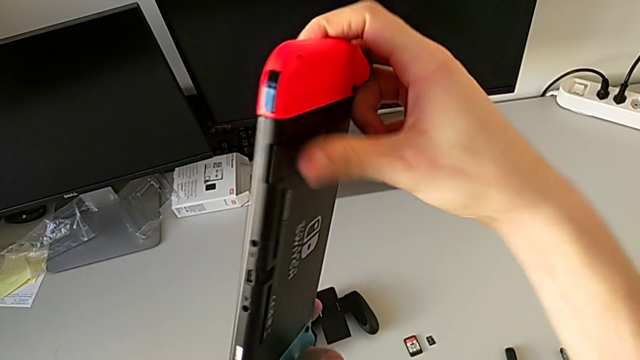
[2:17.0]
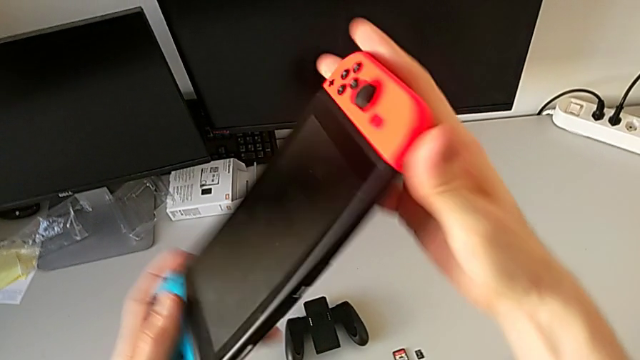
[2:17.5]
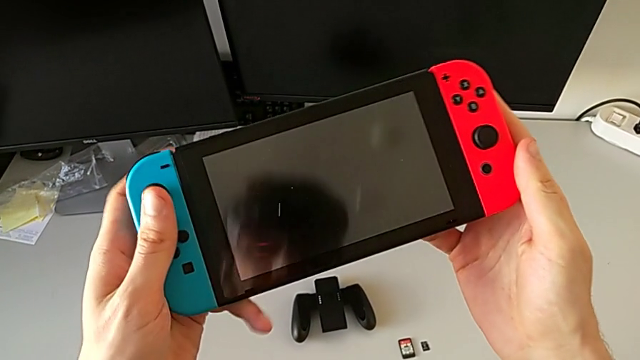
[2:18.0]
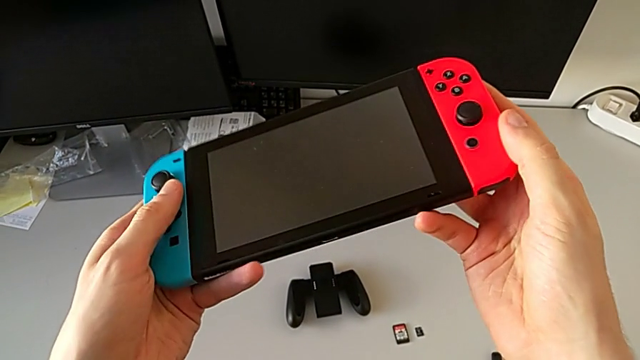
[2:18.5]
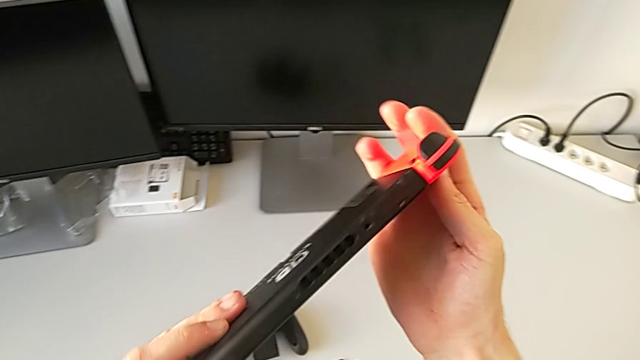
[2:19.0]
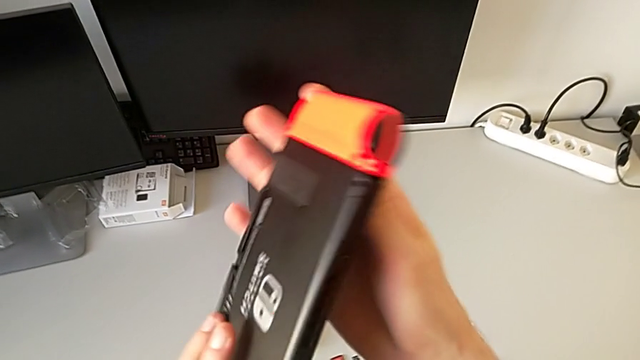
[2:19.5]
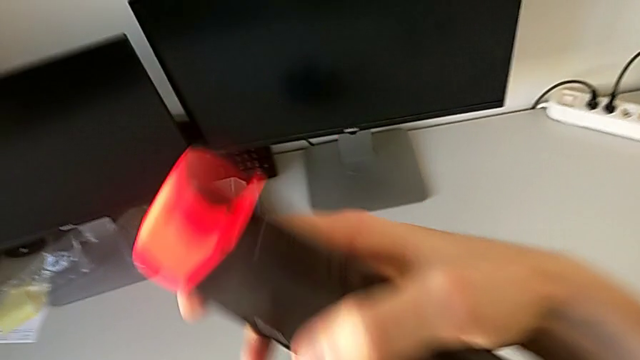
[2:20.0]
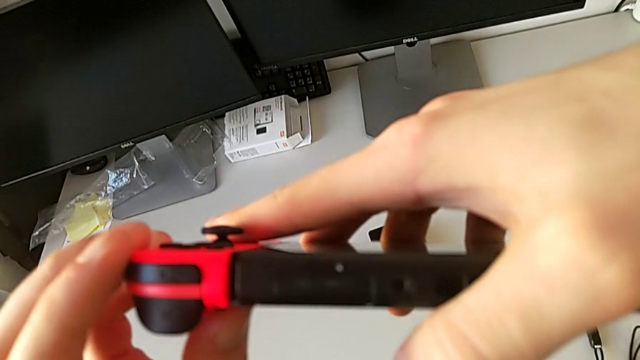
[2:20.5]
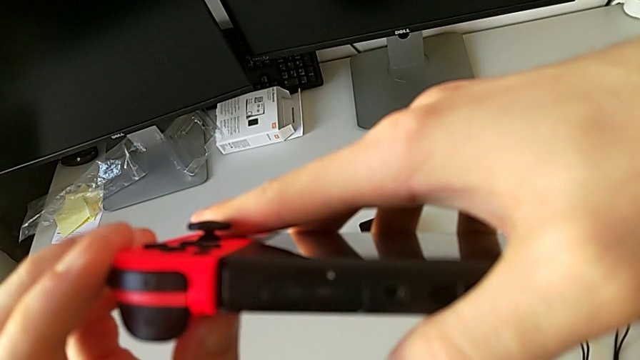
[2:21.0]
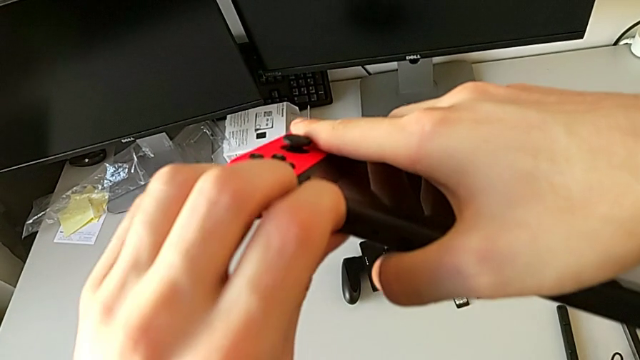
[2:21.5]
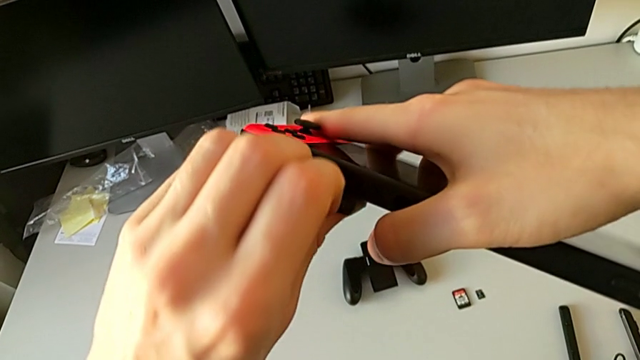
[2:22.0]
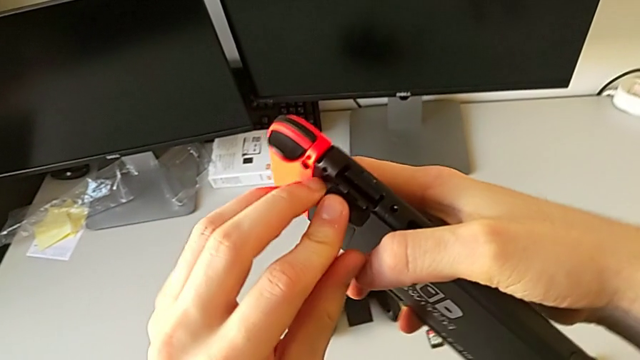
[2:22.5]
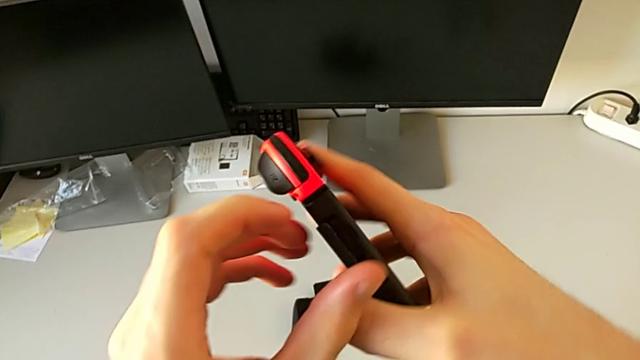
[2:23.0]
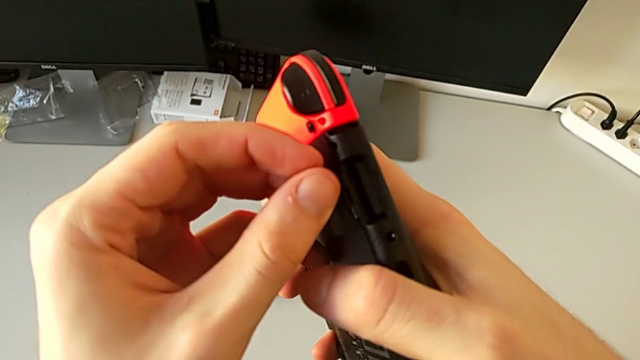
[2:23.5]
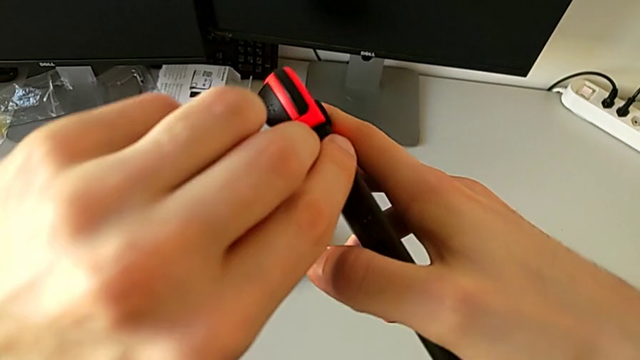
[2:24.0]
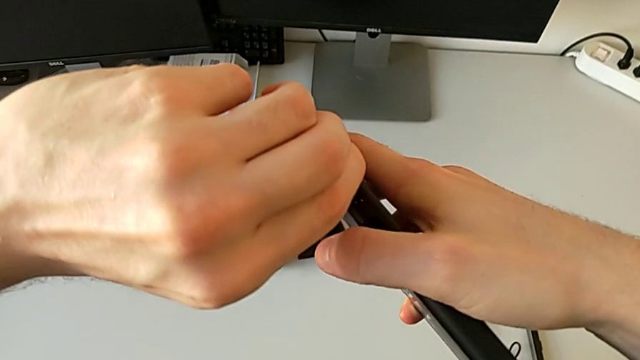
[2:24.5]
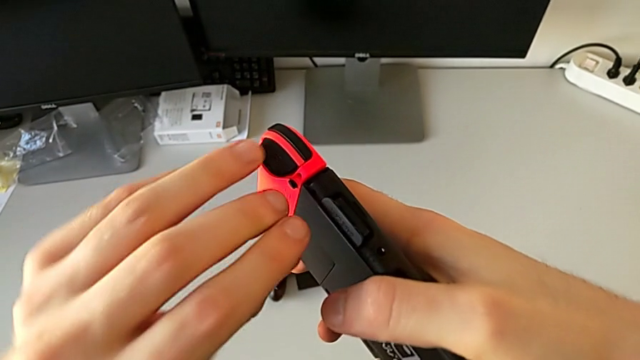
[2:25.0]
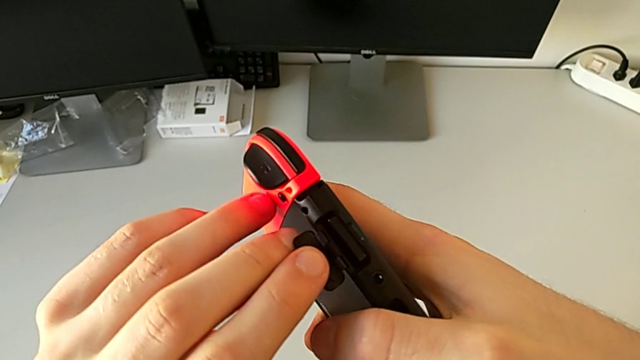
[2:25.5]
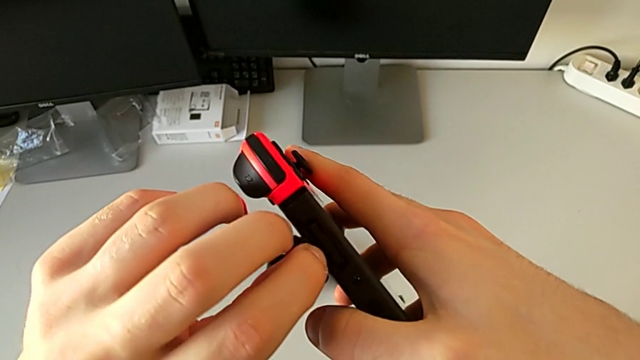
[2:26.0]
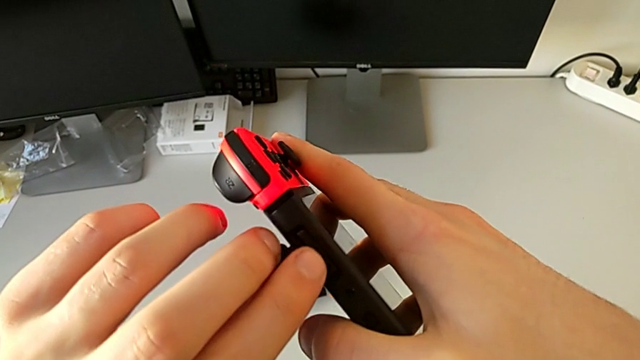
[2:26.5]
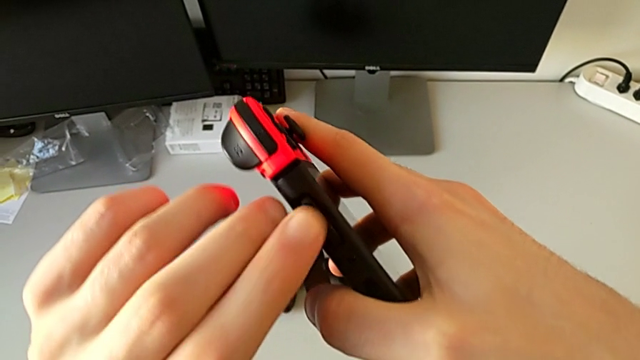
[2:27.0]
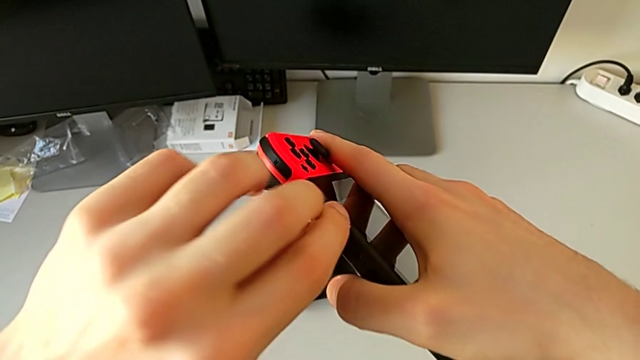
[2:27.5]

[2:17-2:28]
The camera wearer is exchanging their game cards. They rotate the Nintendo Switch, open the game card and pull the game card.

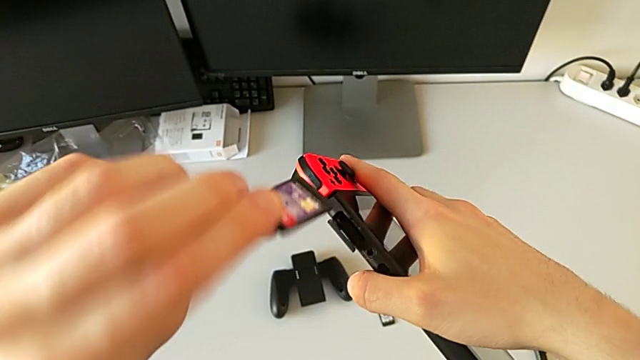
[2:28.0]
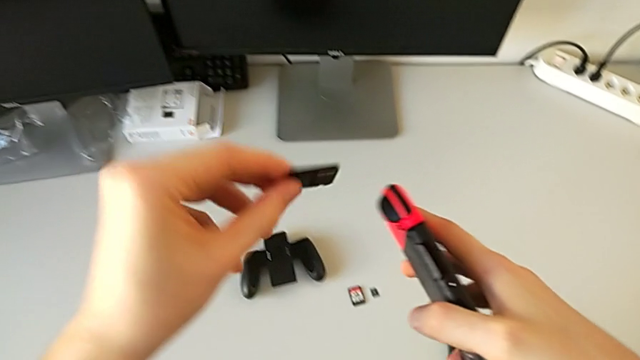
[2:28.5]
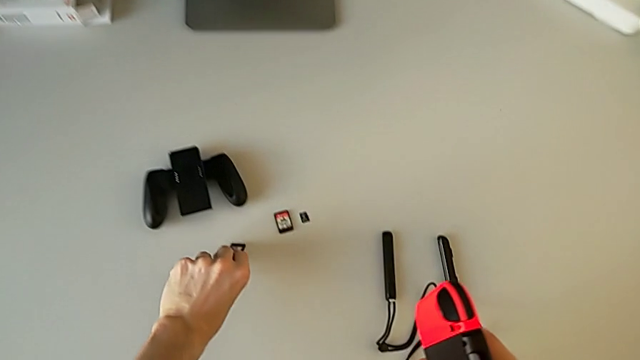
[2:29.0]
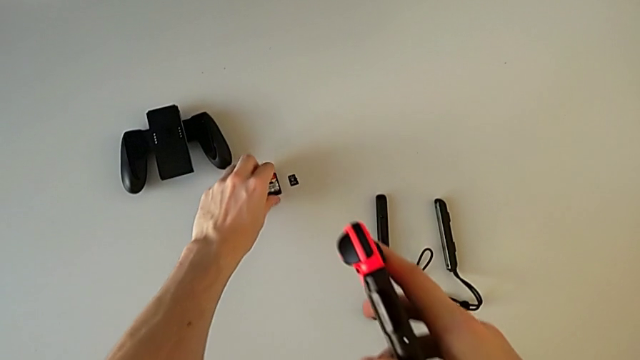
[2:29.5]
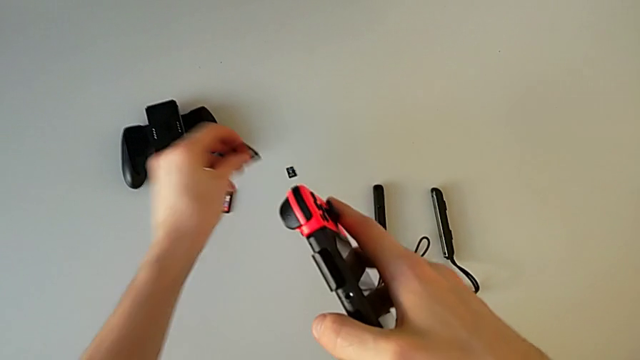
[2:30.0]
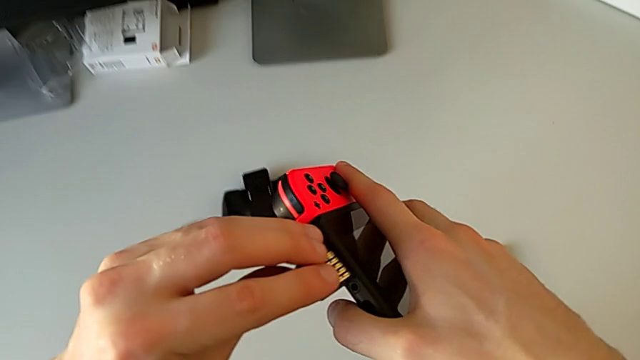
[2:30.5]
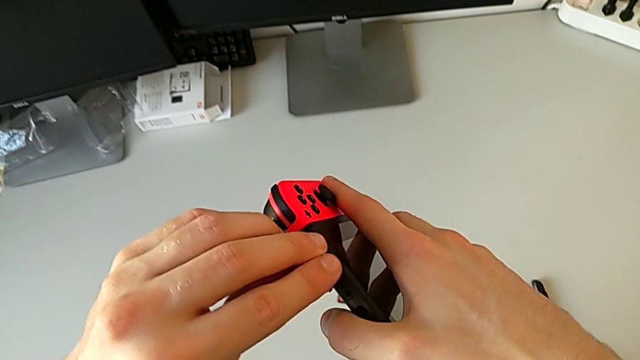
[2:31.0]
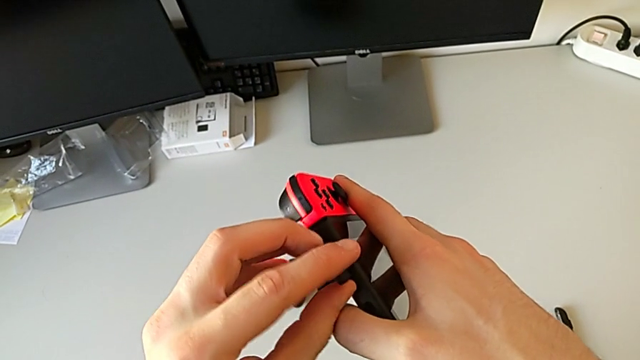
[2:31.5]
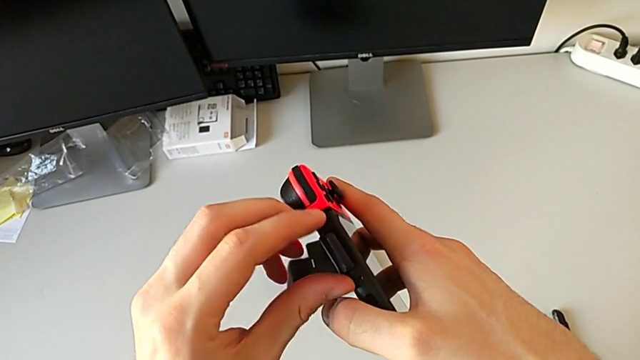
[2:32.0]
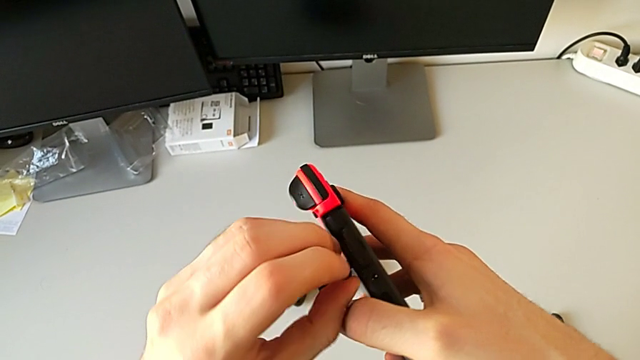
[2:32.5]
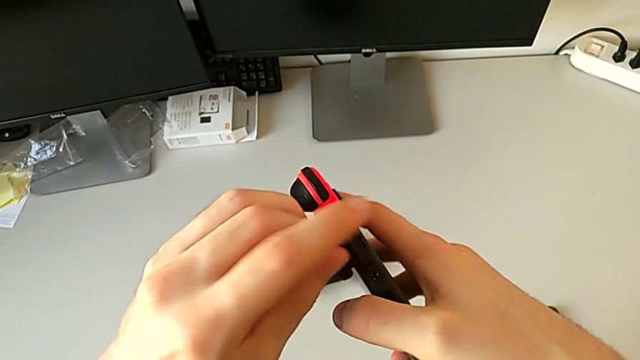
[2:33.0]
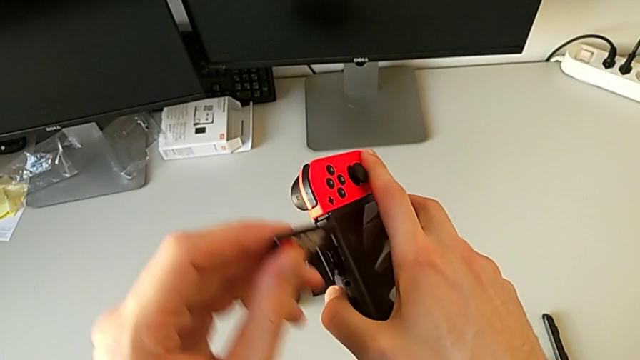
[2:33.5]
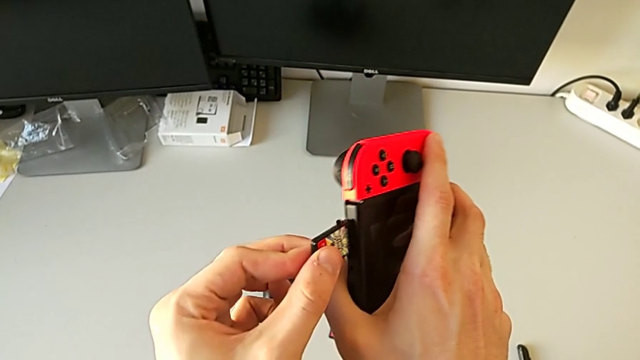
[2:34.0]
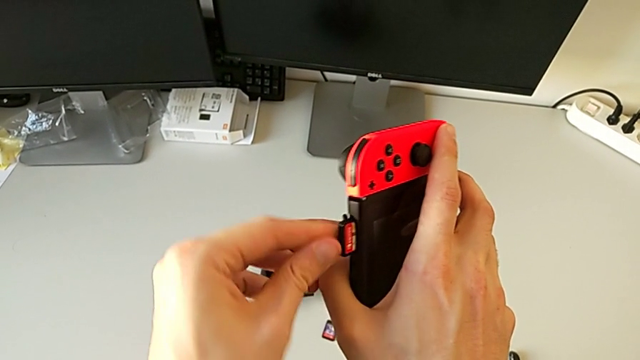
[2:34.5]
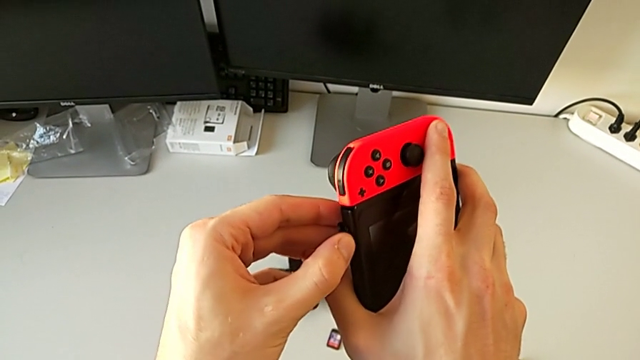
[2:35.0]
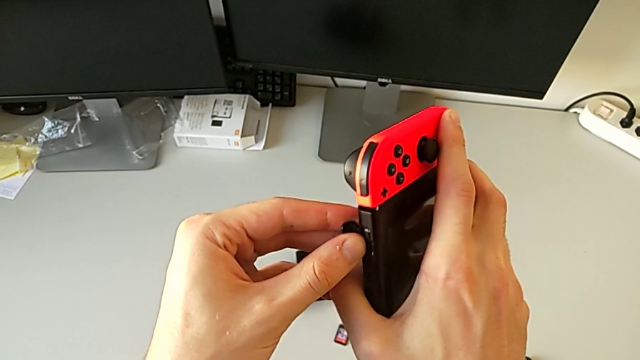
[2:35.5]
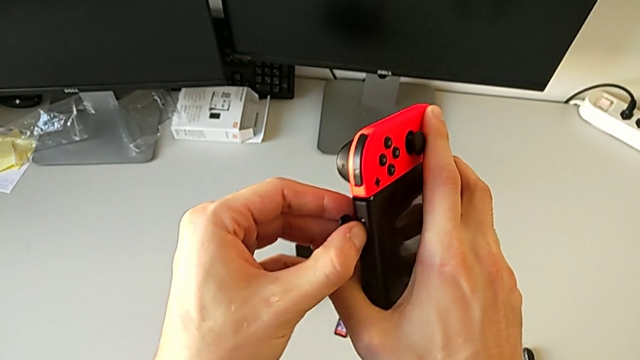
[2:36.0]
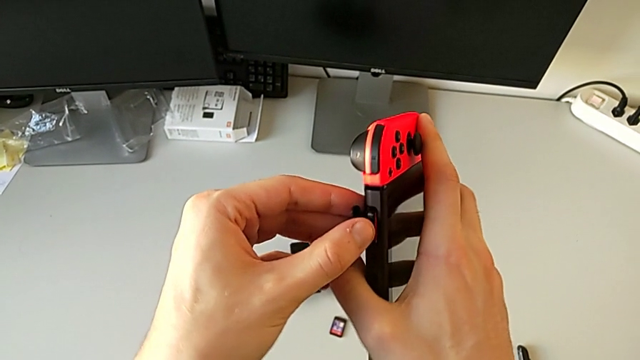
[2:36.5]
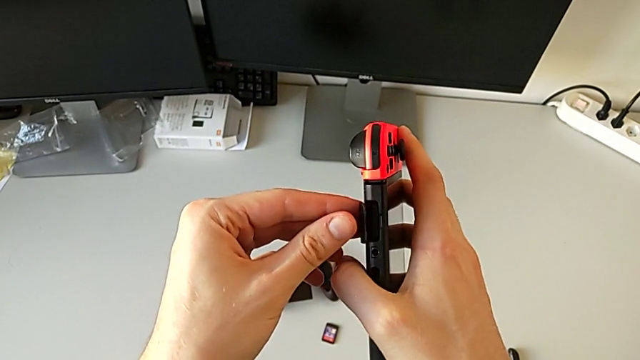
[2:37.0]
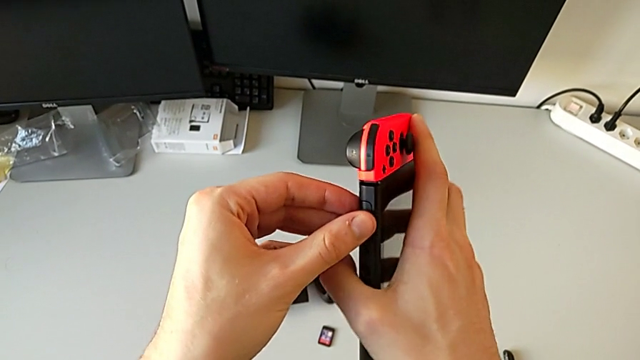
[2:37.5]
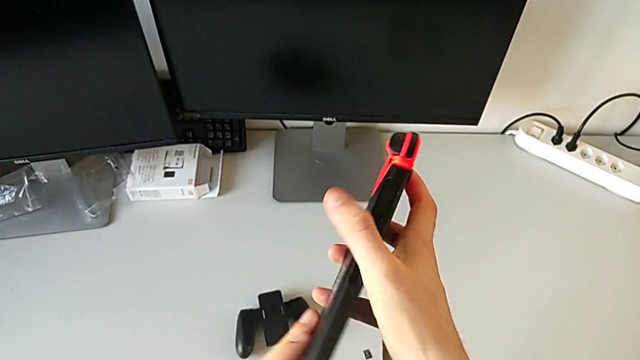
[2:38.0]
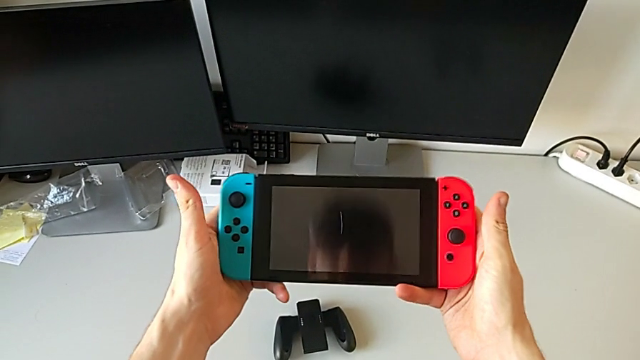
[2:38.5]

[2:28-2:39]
The camera wearer is exchanging their game cards. They withdraw the game card, insert it and close it.
